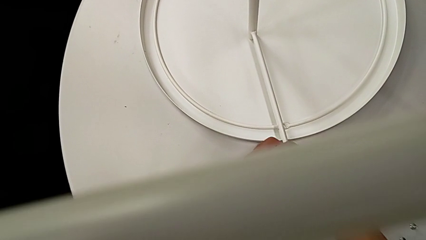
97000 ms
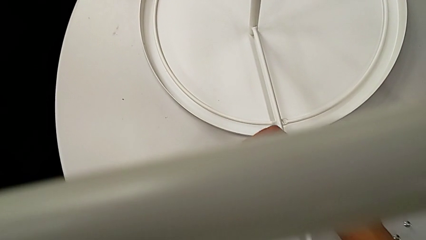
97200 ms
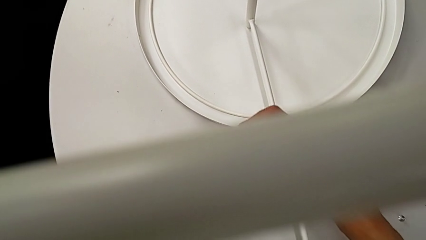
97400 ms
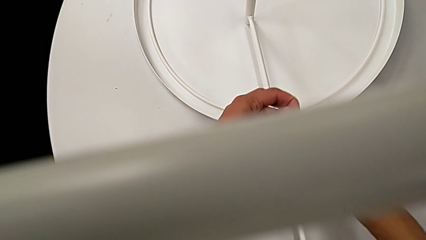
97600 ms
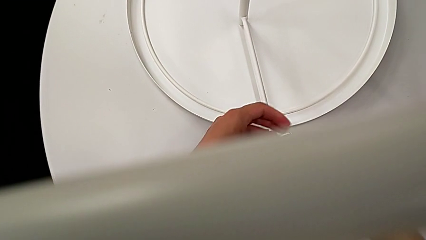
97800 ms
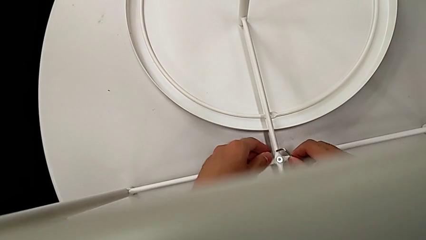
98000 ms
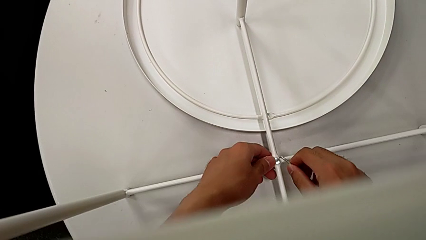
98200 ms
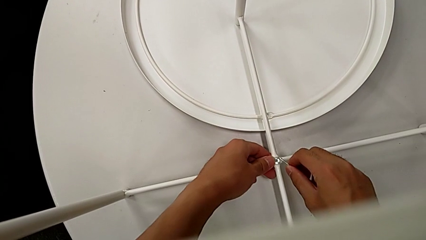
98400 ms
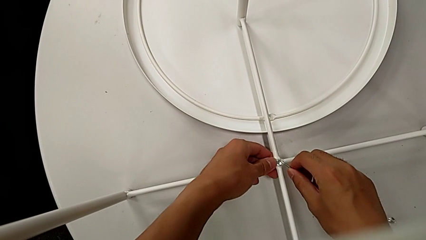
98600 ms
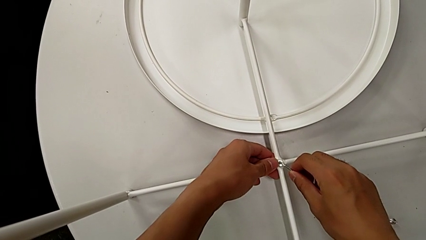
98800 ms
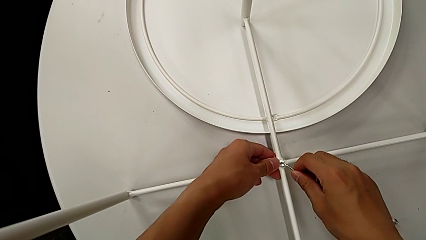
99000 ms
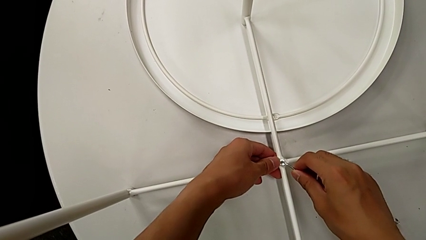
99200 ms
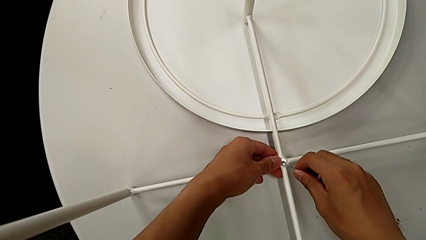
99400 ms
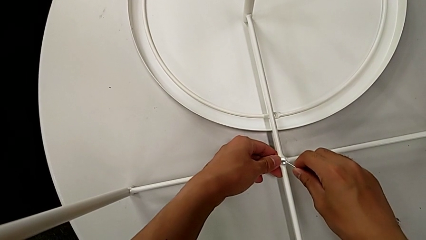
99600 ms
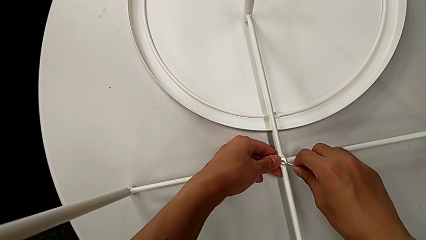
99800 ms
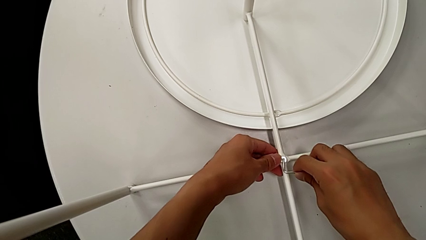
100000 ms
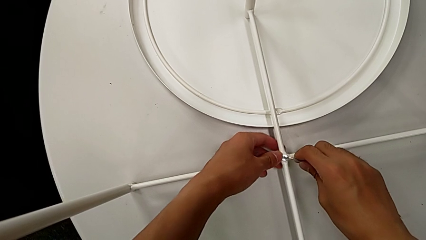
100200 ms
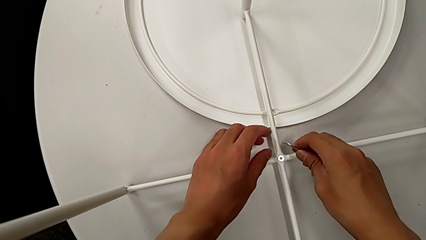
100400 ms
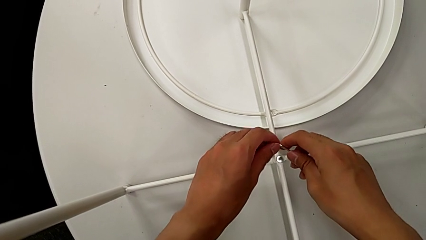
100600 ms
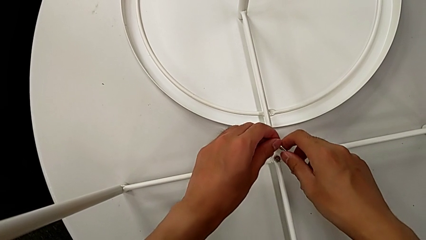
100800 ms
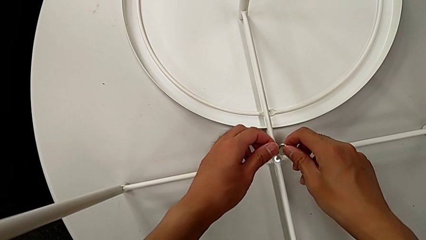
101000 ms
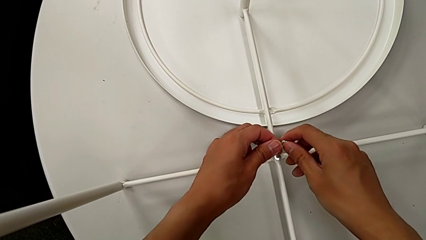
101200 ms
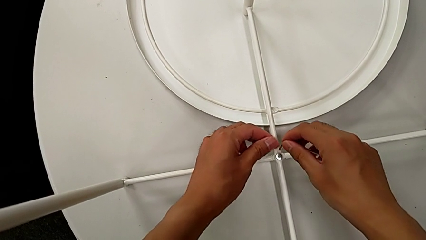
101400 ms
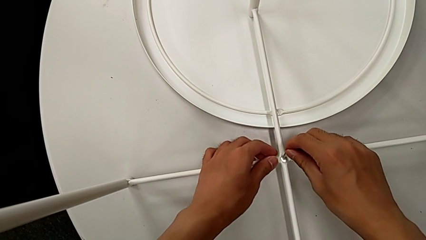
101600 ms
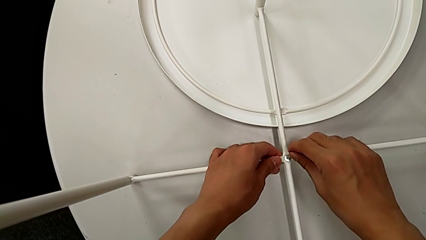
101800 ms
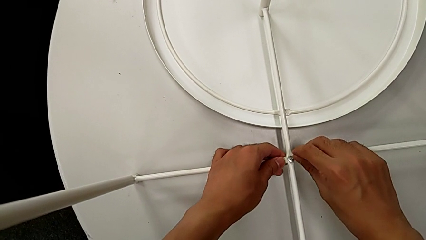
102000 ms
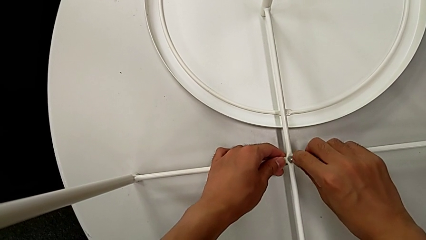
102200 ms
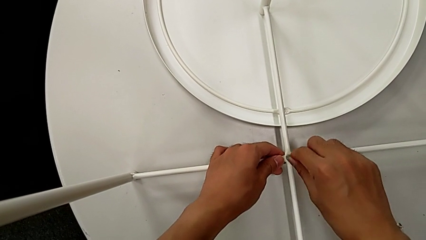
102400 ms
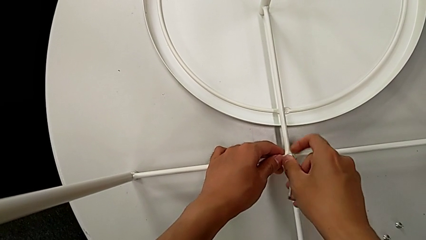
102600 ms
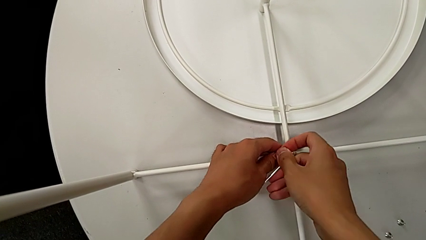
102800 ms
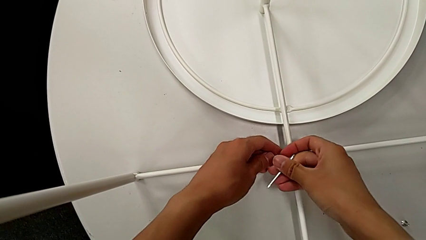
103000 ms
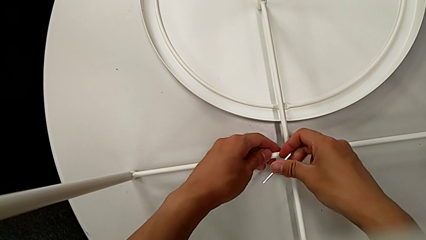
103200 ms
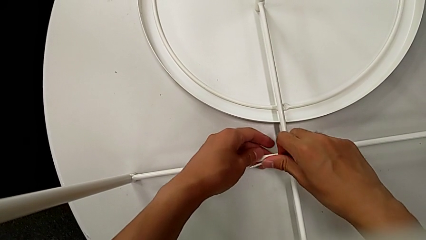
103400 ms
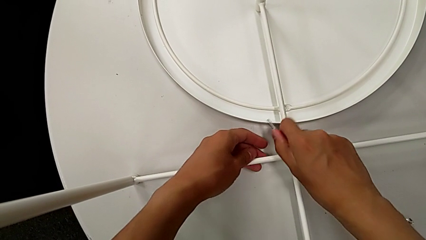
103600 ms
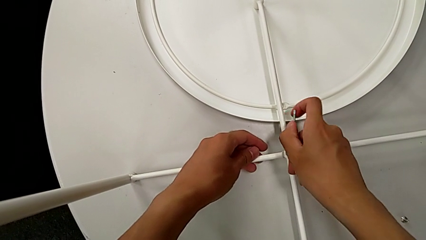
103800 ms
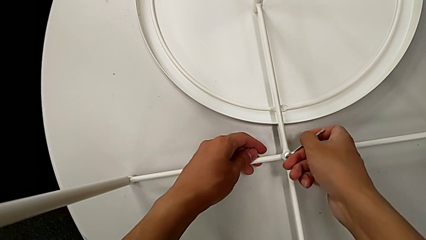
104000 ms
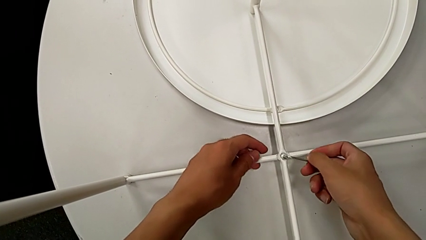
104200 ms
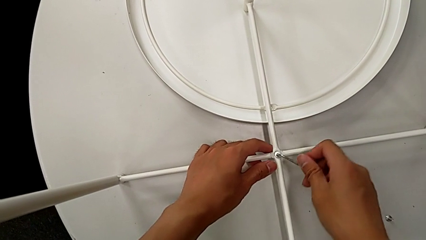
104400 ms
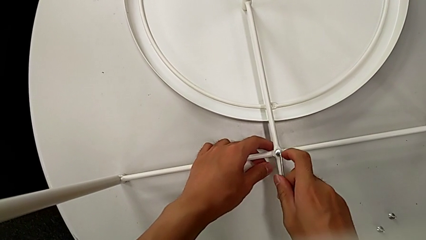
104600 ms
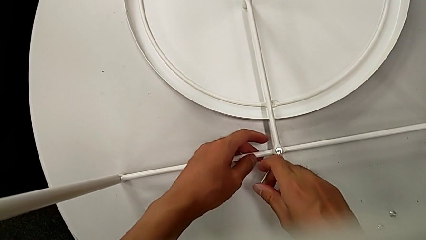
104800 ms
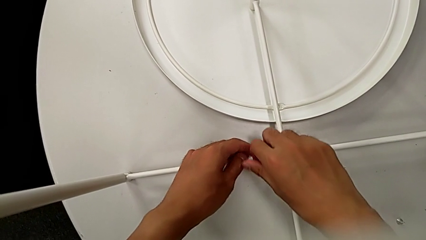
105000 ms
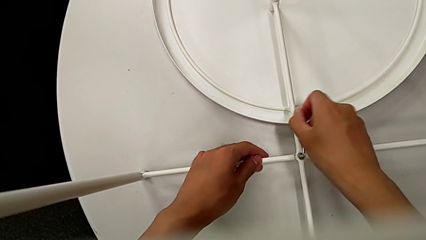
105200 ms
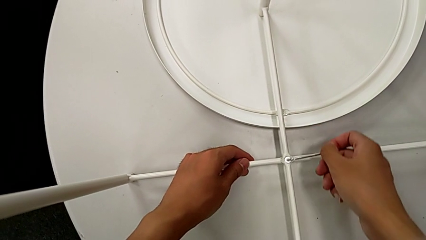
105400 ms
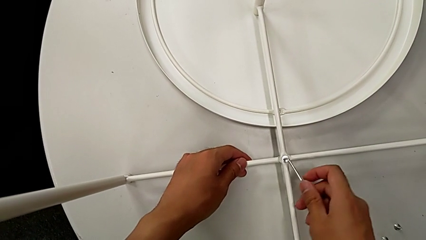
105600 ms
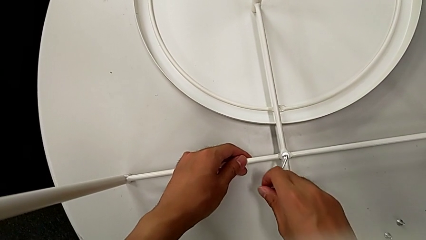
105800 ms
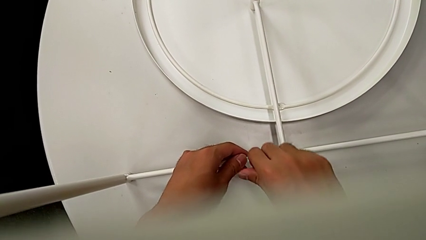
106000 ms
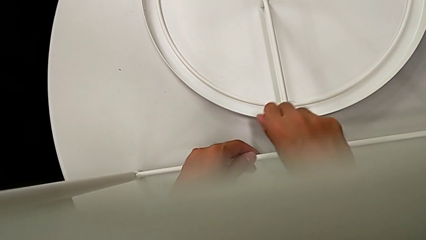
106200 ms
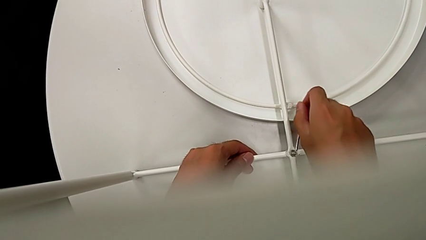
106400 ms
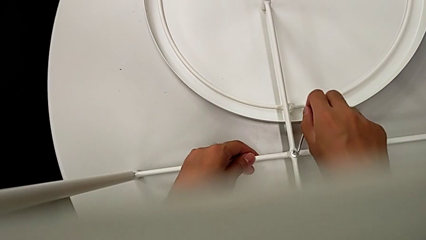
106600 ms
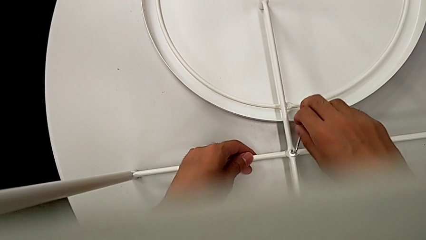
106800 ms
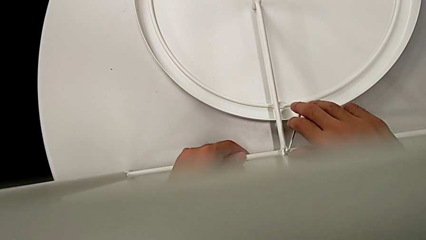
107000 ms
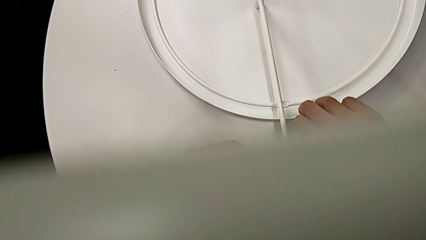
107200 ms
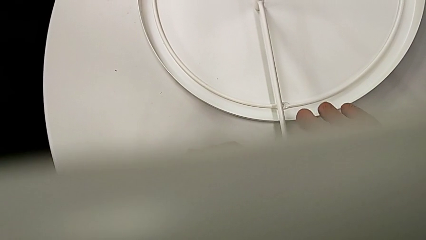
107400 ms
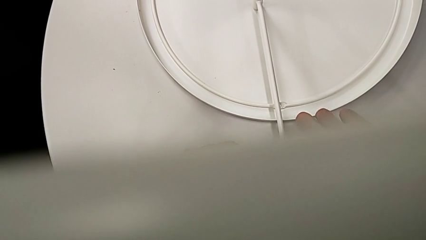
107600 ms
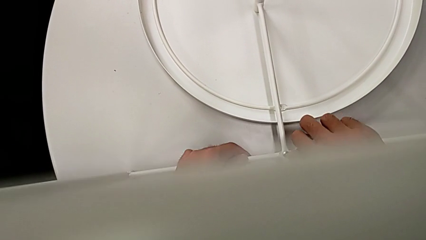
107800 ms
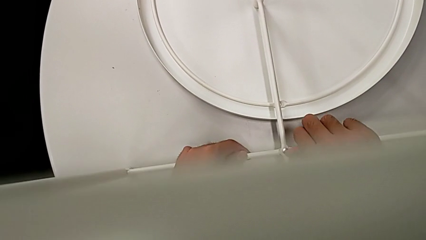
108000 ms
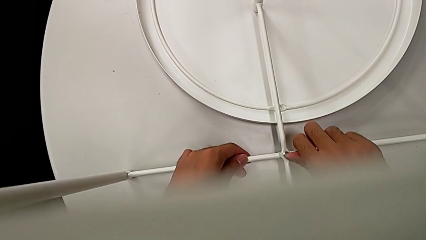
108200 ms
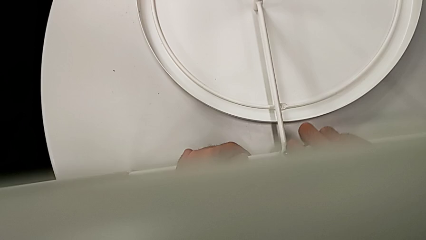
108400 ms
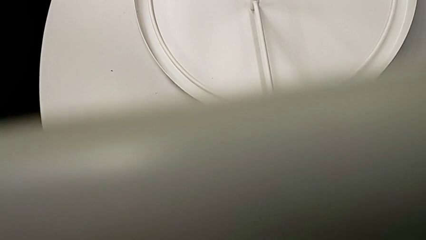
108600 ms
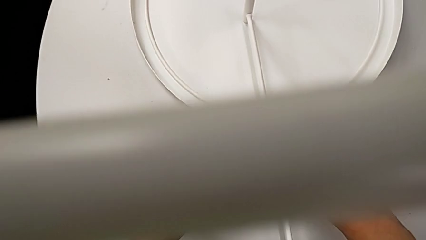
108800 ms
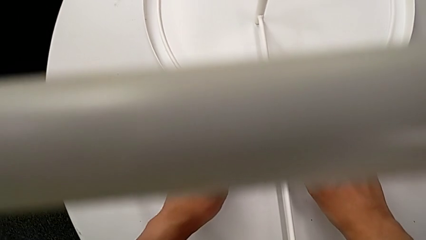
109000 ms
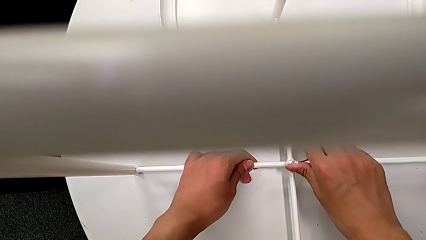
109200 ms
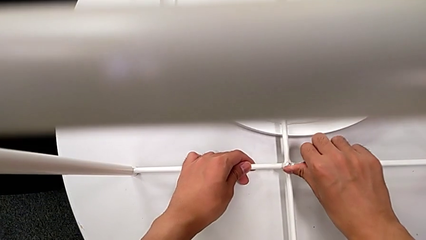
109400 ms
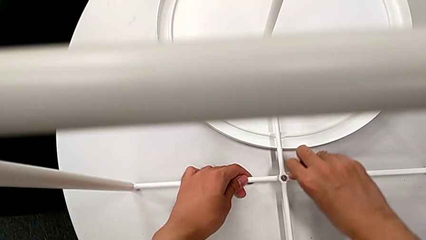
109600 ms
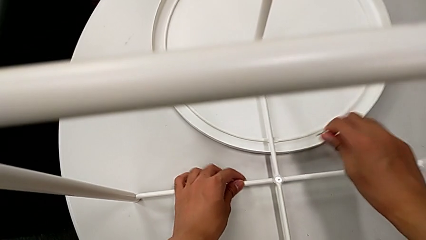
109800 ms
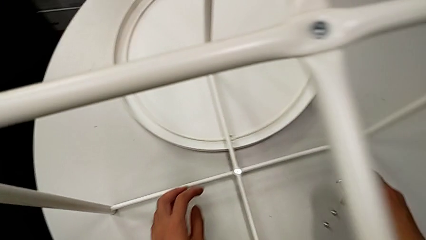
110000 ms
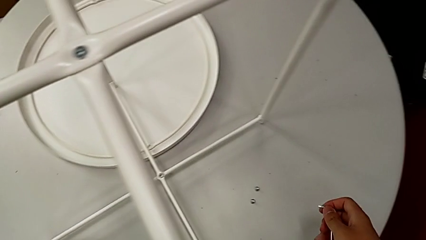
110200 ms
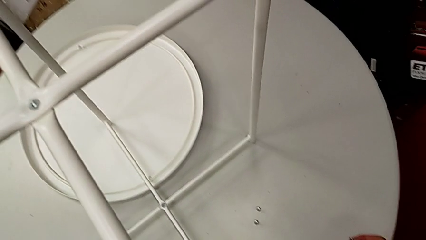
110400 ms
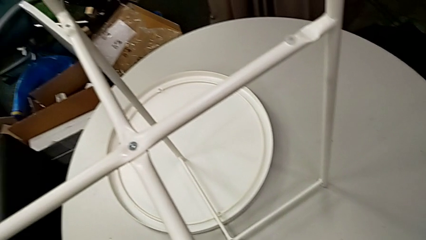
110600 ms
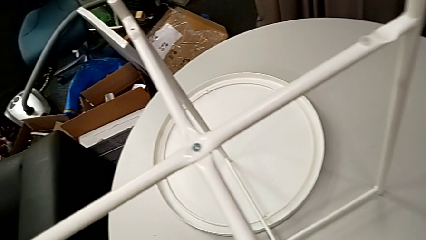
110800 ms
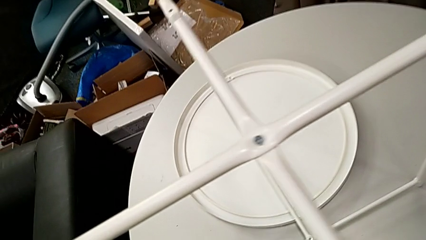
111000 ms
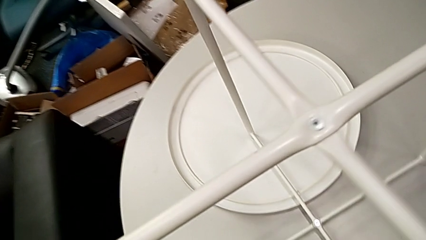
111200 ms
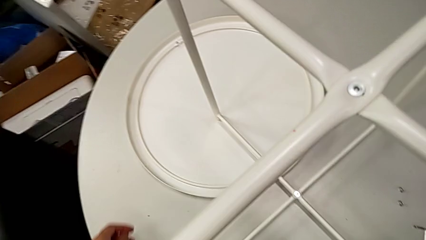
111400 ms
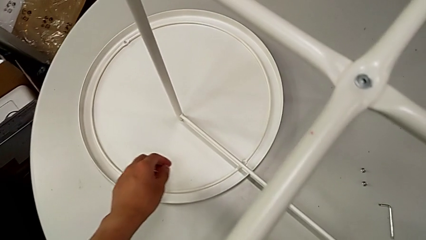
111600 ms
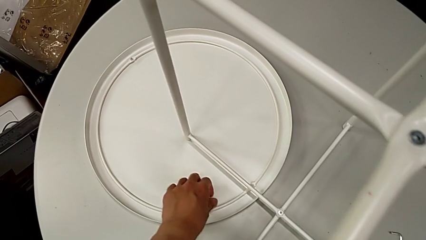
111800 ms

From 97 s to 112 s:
The camera wearer is screwing the bottom screw into the legs. They keep screwing the hex socket head, withdraw the Allen wrench and place it.

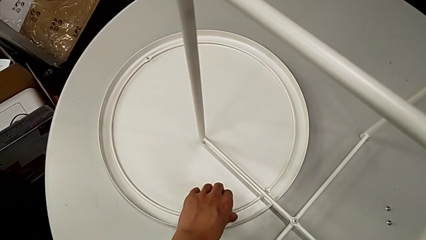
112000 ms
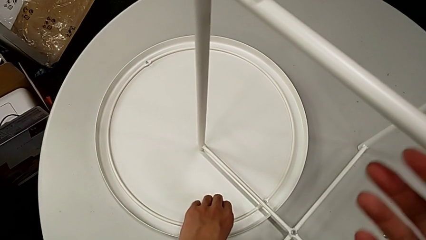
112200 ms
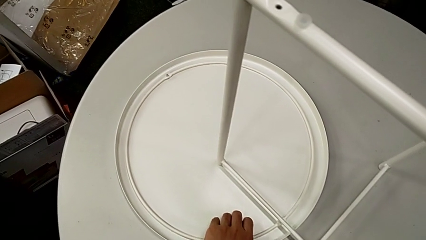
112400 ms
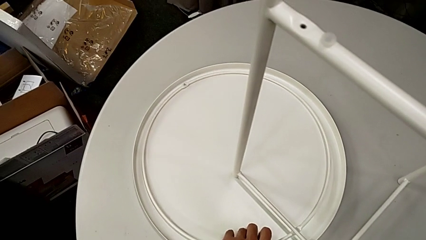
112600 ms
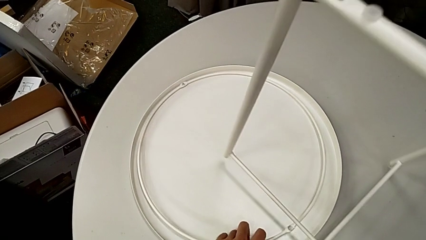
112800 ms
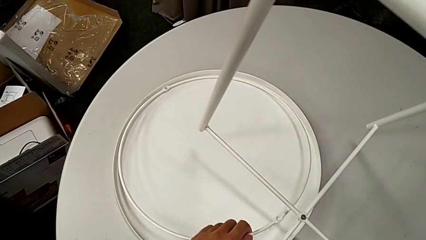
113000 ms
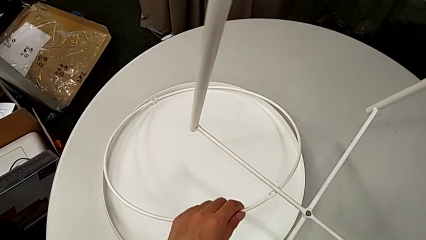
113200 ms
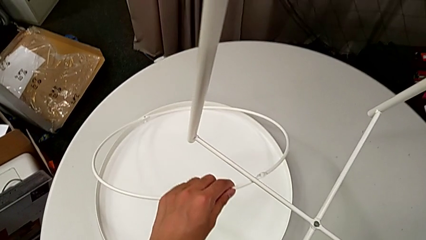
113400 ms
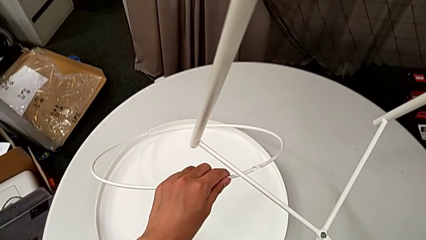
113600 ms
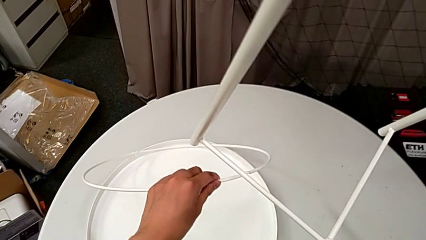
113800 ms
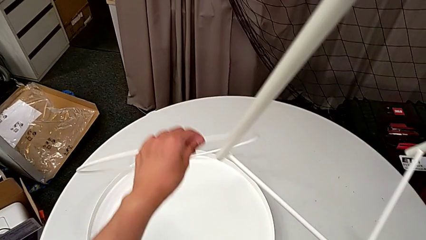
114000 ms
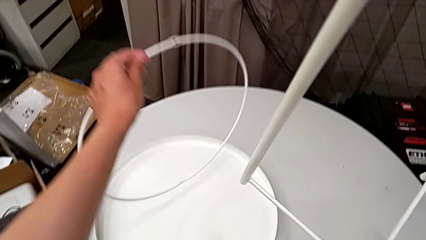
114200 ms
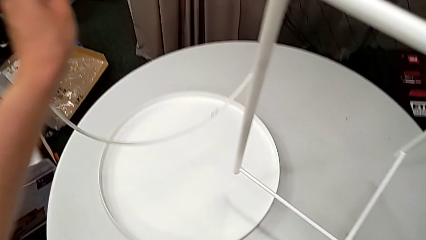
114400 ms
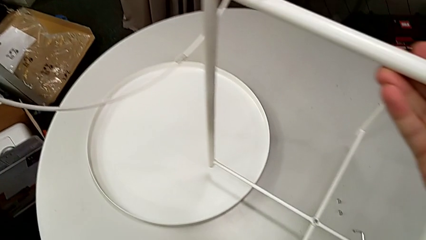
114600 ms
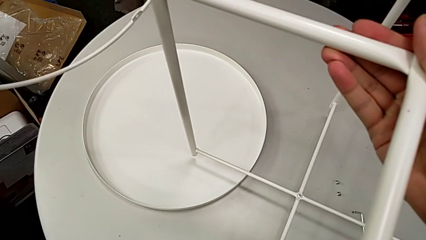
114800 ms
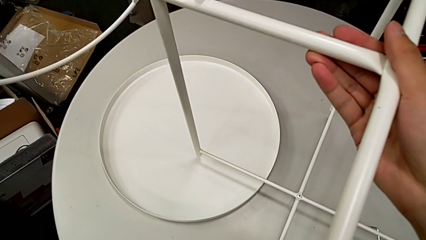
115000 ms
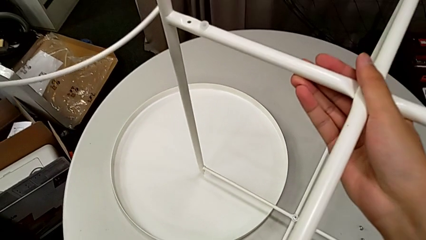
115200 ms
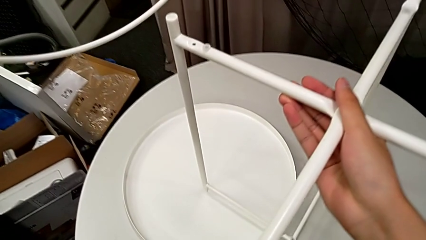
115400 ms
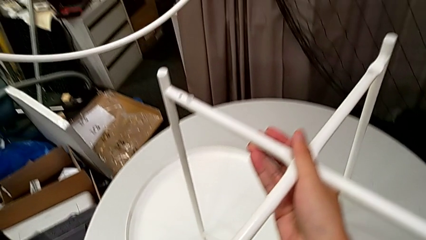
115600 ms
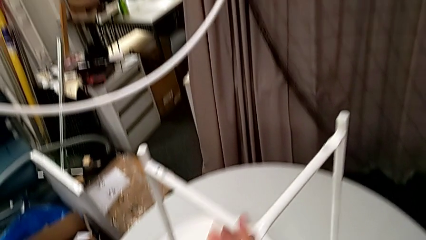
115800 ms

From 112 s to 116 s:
The camera wearer is screwing the circle onto the legs. They lift the circle with the left hand and lift the leg with the right hand. They lift the circle with the left hand and place the leg with the right hand.
